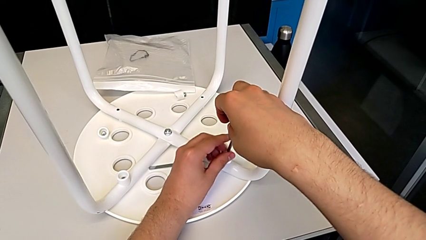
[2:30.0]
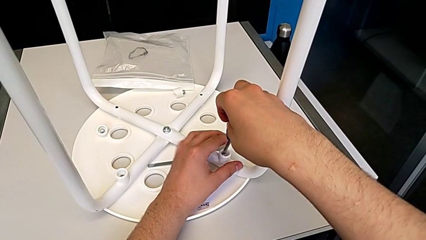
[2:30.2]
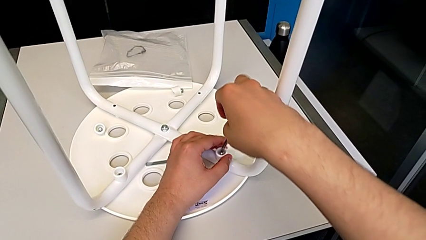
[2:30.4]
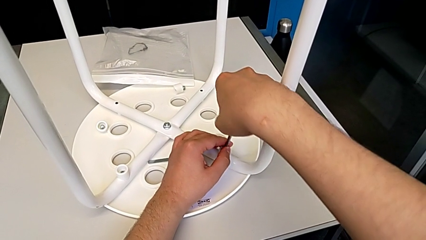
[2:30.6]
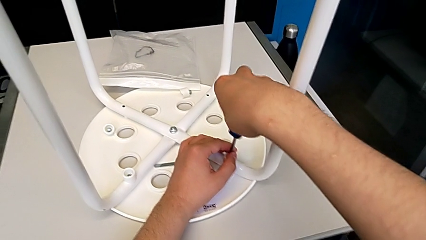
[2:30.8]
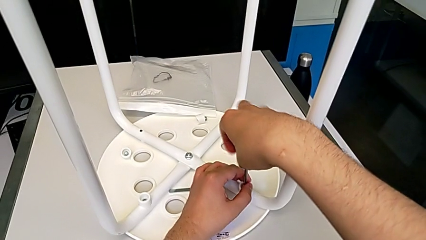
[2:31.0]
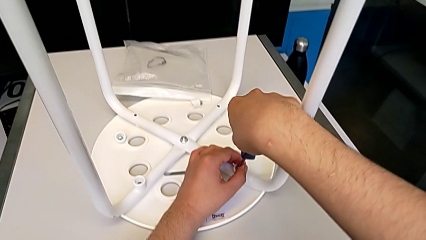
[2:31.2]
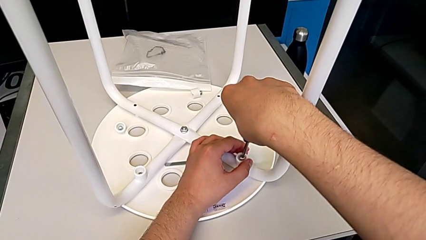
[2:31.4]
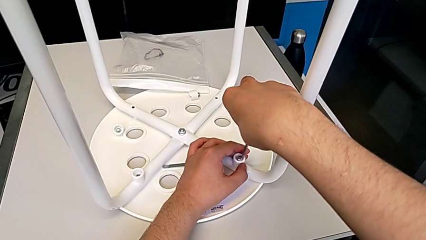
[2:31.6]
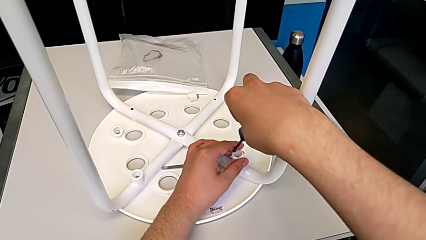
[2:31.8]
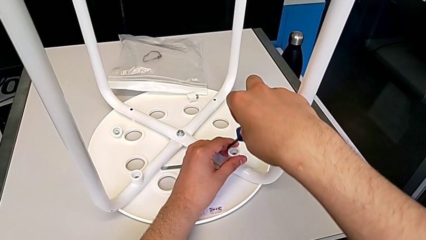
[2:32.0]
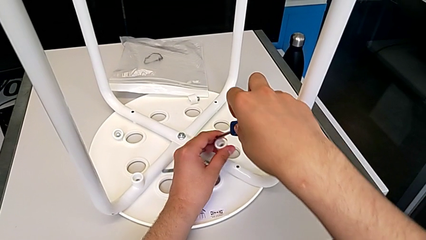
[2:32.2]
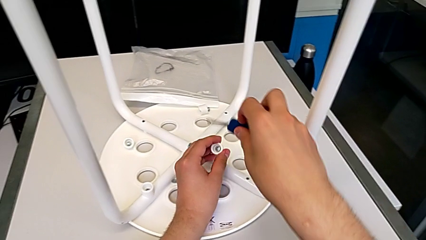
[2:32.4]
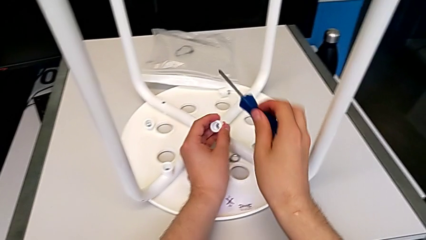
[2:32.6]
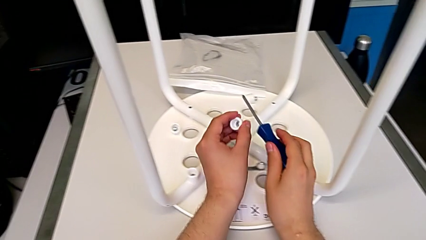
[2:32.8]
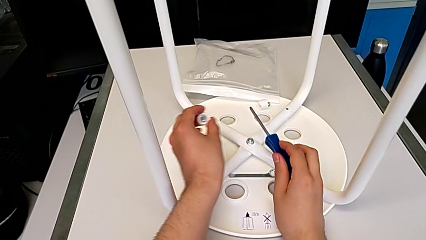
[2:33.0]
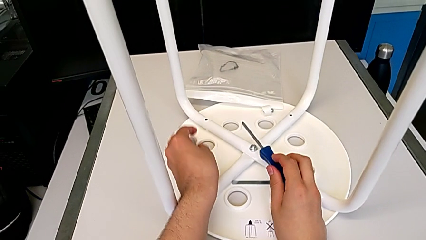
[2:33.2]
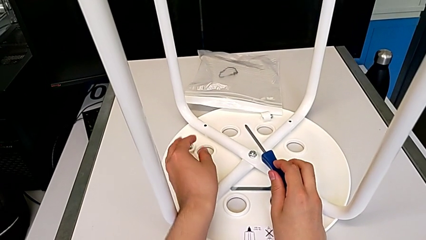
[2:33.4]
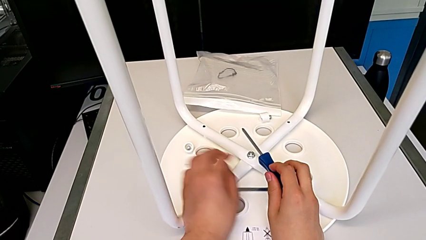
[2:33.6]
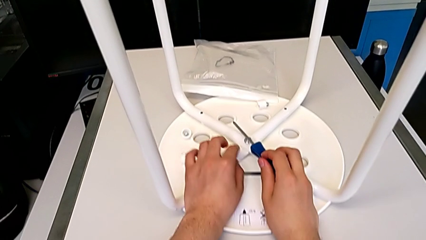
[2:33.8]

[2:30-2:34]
The camera wearer is unscrewing the third screw of the legs. They disassemble the third screw and place it.

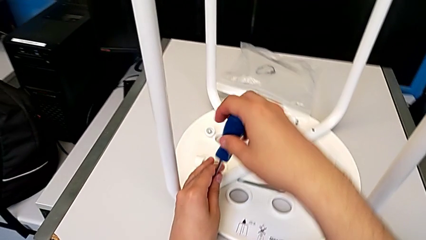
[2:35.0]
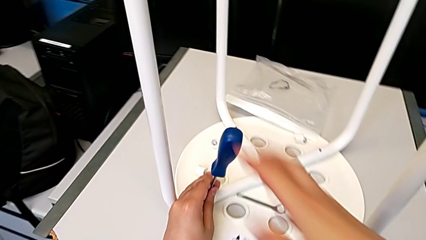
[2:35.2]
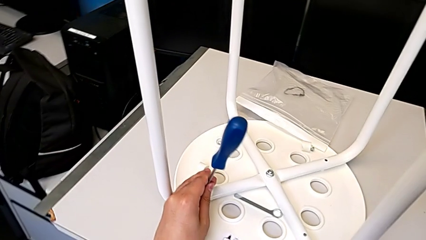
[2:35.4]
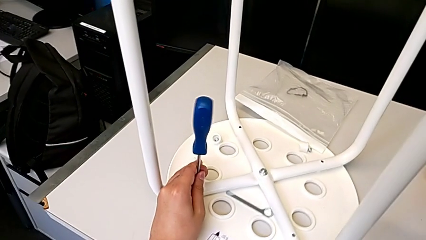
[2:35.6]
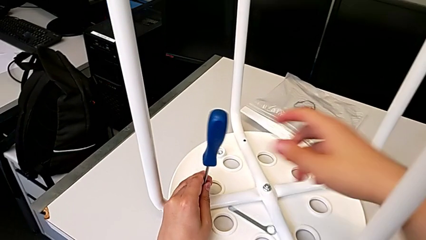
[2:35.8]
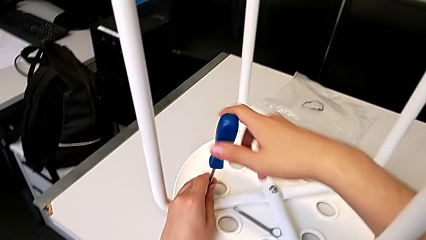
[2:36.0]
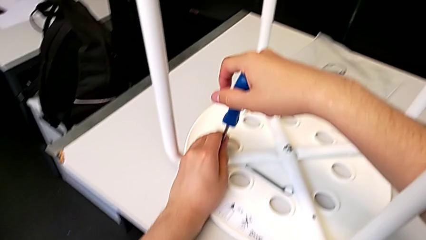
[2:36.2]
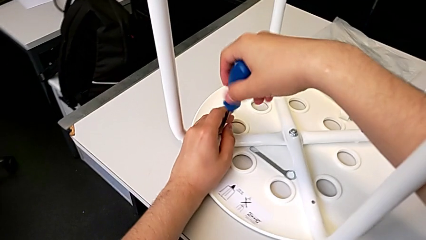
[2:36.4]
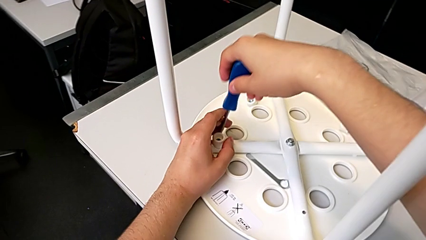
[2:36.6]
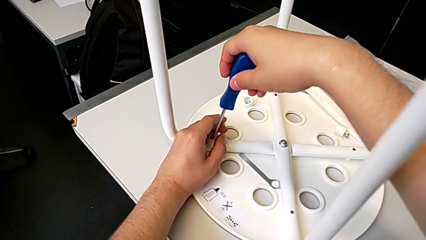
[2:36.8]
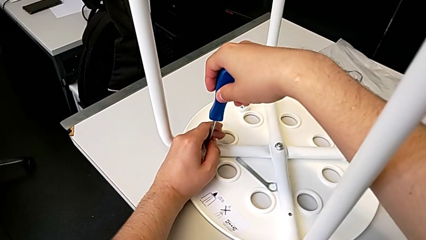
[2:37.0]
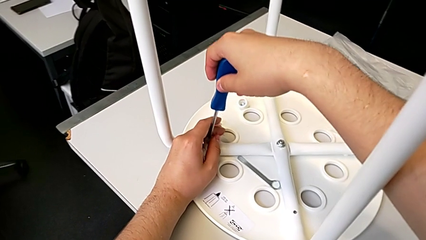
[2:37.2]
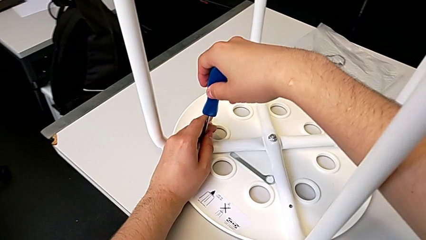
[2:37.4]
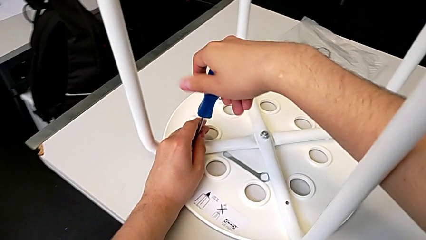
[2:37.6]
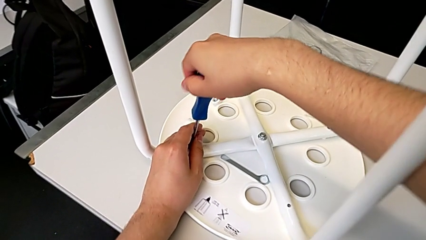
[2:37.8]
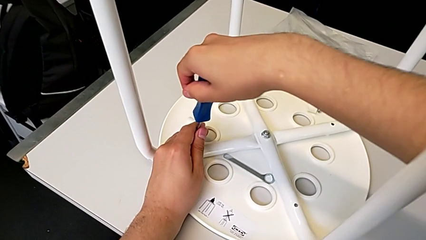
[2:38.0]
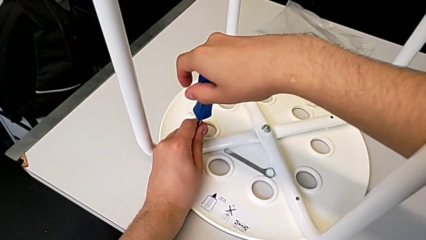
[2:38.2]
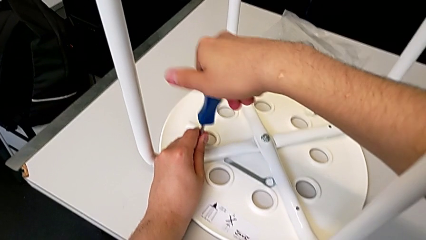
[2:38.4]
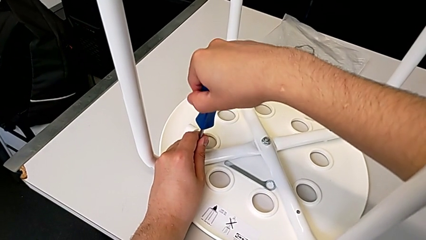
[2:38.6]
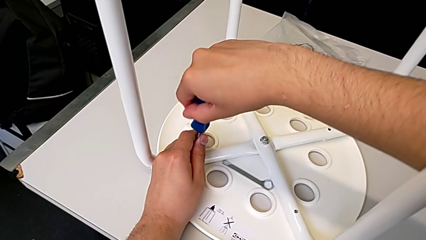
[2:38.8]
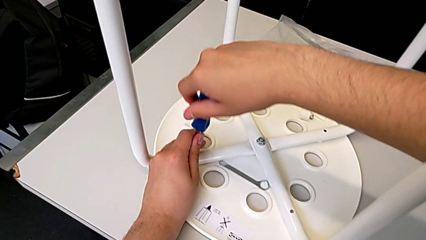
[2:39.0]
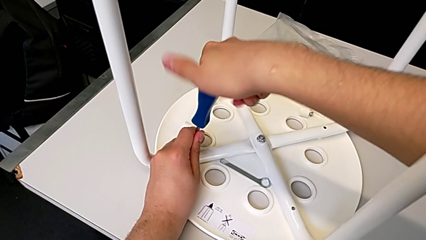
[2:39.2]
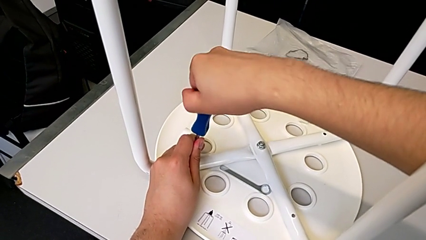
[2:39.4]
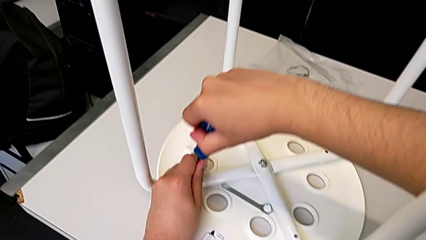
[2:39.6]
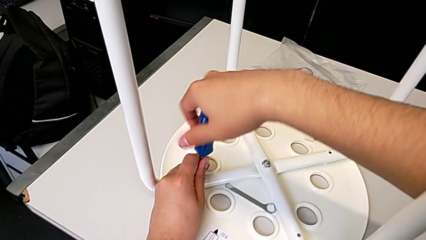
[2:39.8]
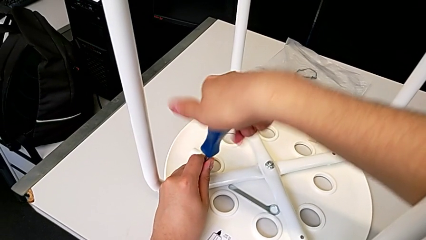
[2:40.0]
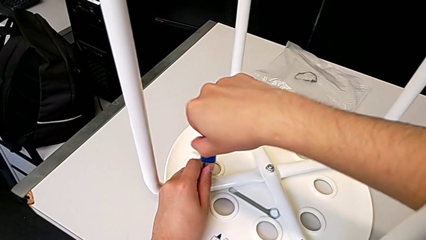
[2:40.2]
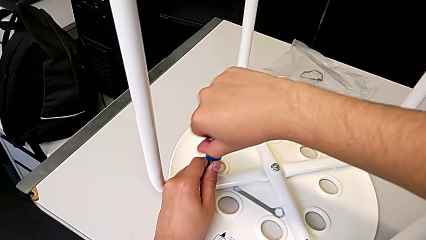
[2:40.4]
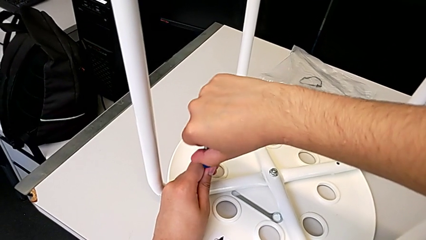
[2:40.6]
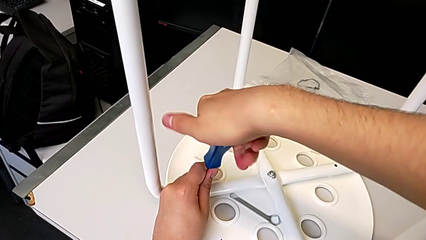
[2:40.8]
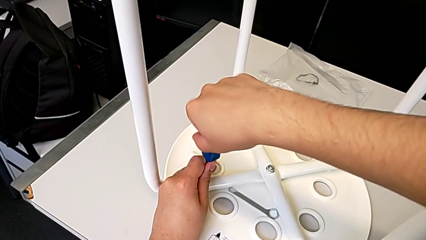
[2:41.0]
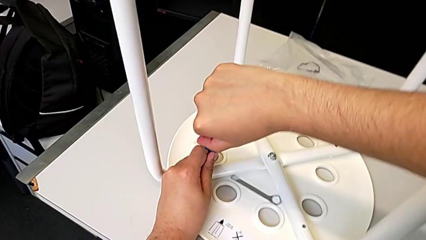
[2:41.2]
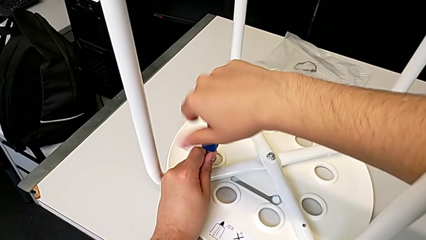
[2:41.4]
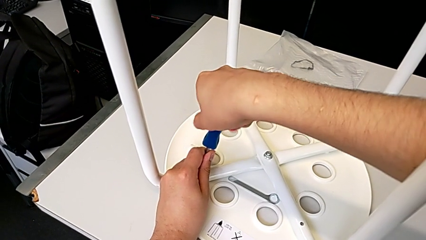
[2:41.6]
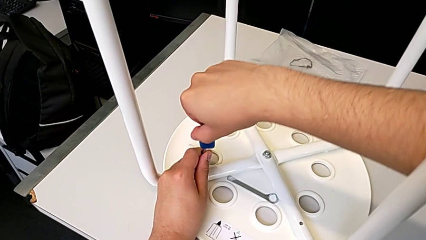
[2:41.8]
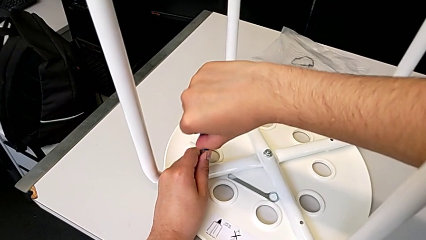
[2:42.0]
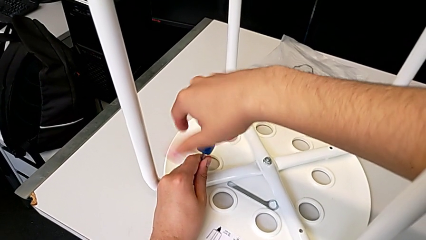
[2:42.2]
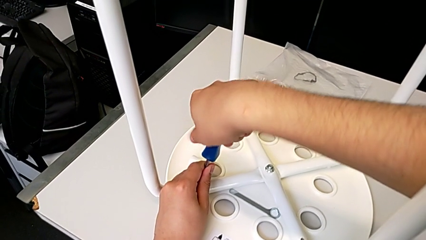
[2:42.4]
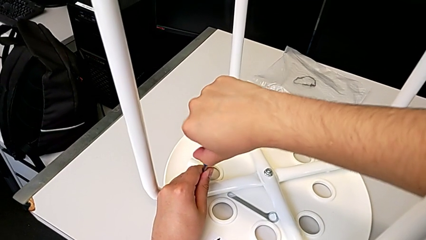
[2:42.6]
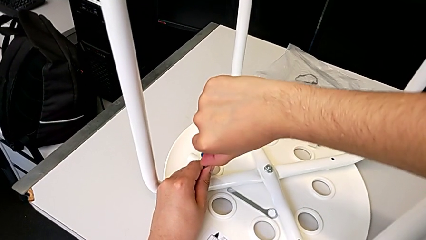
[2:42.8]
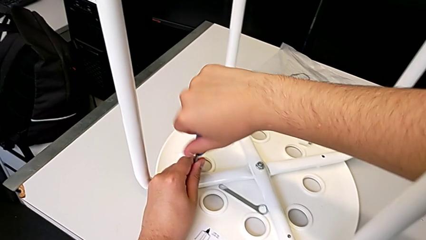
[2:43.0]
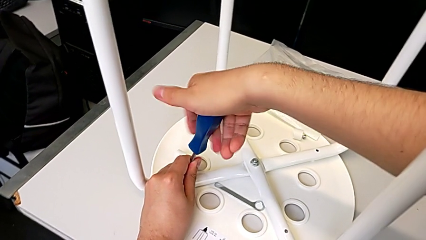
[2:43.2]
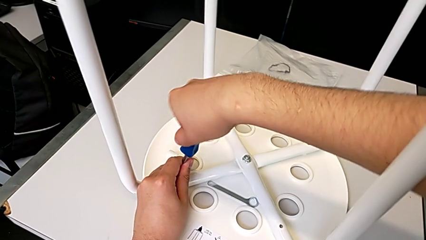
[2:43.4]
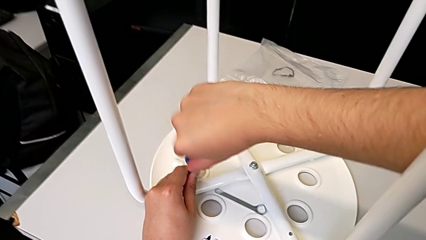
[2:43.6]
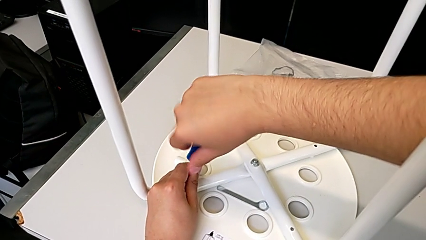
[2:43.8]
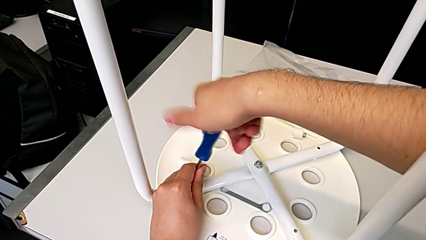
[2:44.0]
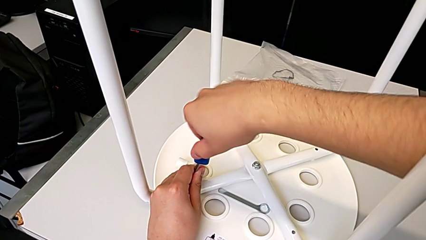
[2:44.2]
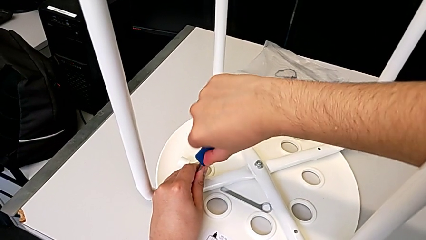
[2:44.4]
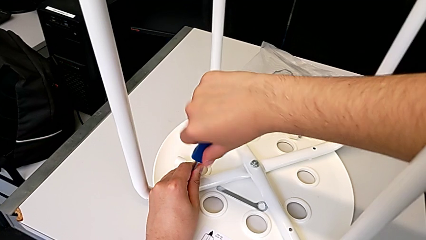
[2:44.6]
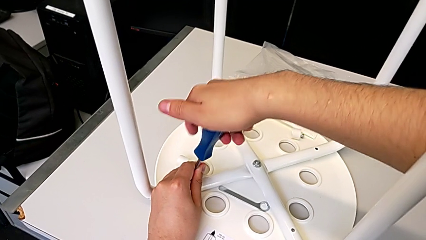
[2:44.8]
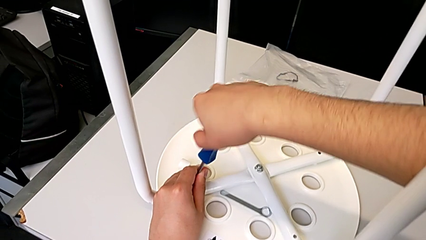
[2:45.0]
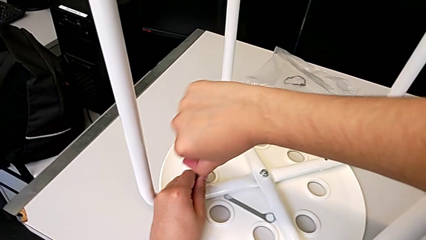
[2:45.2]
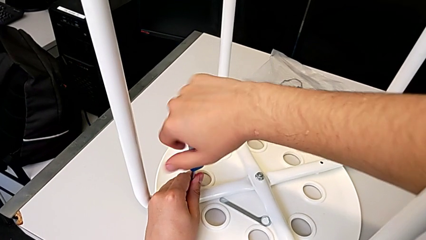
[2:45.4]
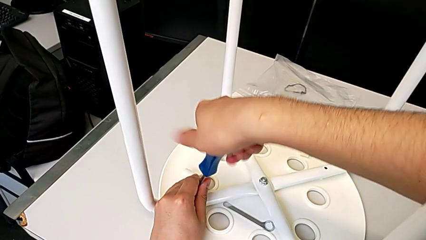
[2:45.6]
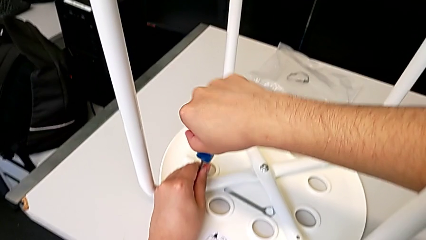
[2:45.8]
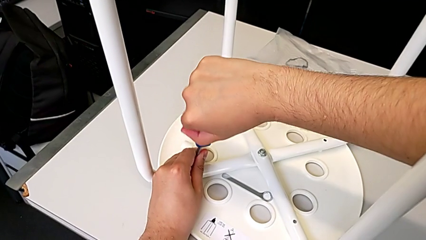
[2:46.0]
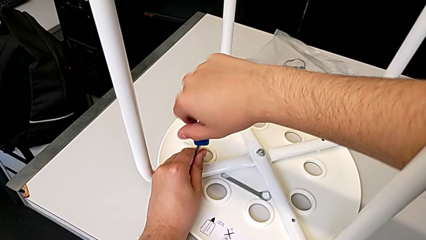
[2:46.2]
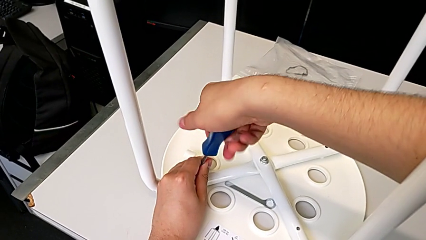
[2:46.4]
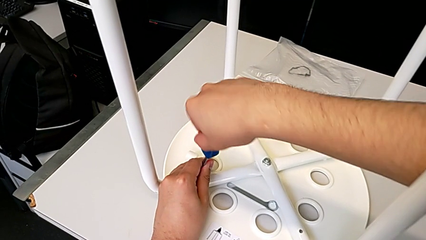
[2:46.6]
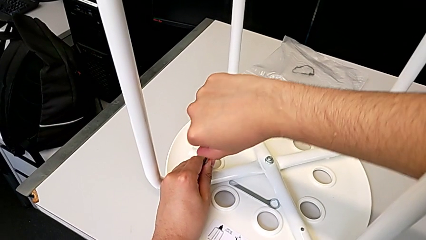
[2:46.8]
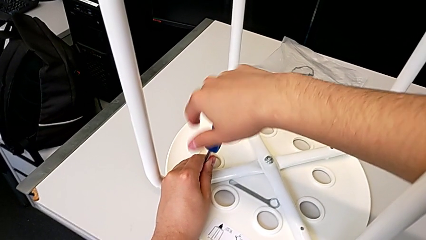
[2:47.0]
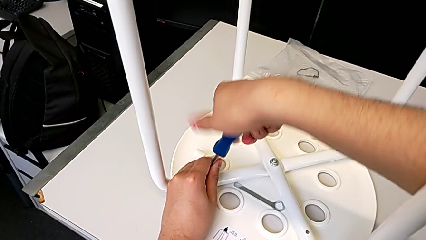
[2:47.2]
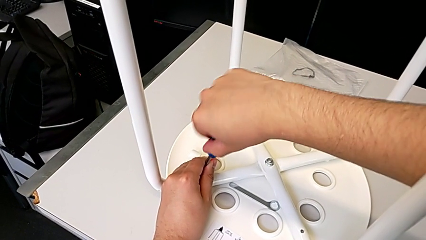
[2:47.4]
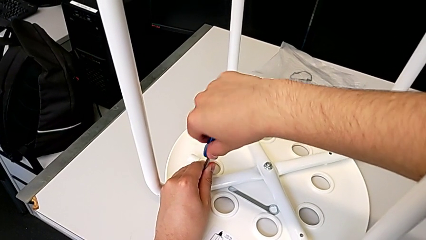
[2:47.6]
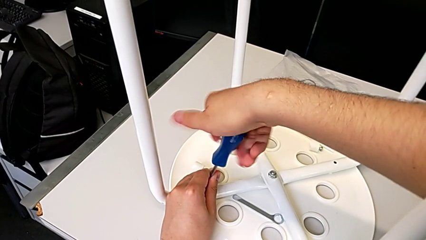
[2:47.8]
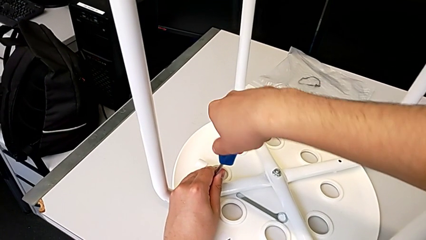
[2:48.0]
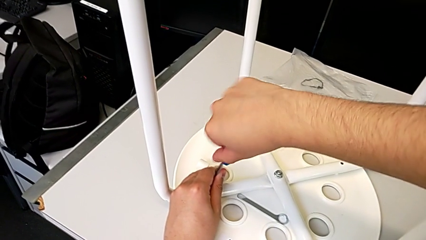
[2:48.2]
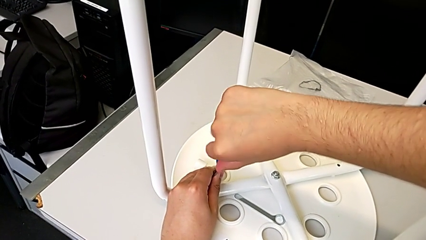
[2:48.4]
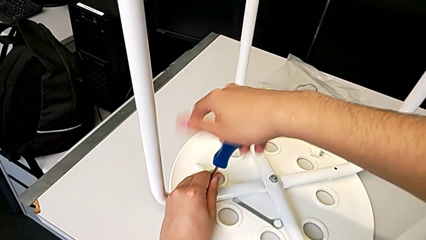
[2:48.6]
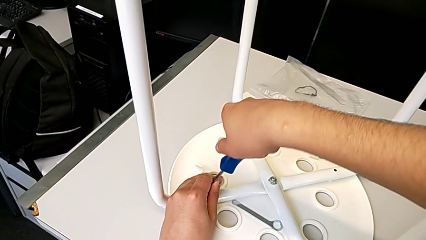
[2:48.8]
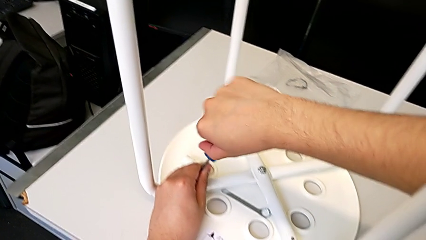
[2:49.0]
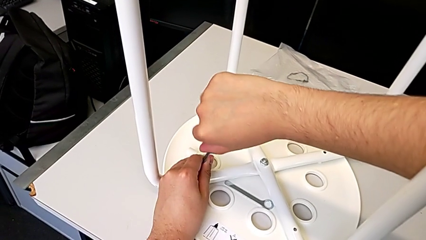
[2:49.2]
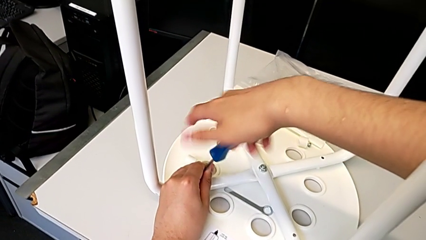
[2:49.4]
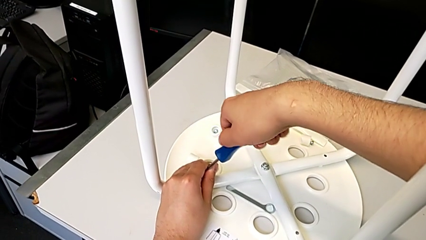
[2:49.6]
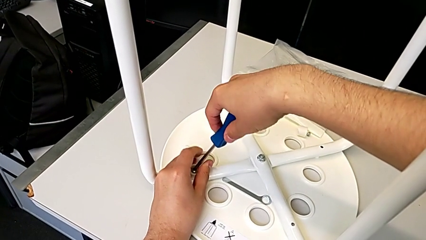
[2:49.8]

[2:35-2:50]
The camera wearer is unscrewing the fourth screw of the legs. They insert the fourth screwdriver and begin to unscrew the fourth screw.
